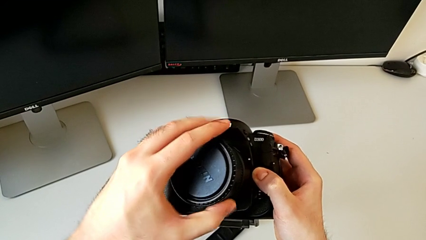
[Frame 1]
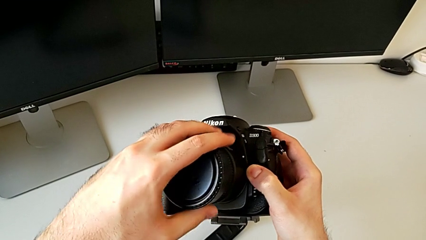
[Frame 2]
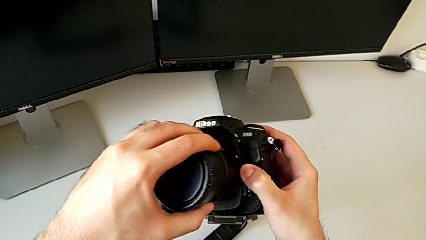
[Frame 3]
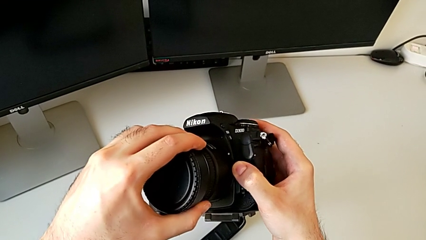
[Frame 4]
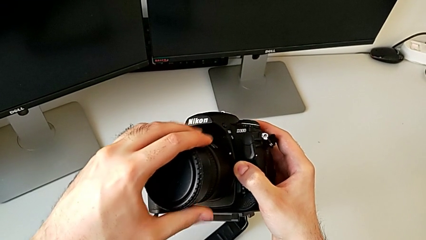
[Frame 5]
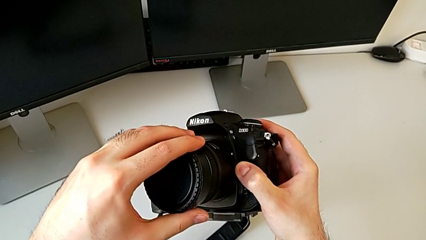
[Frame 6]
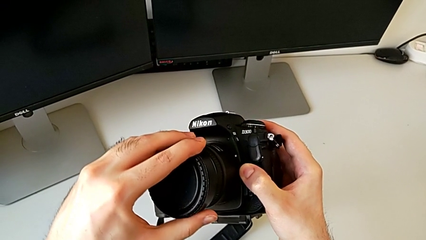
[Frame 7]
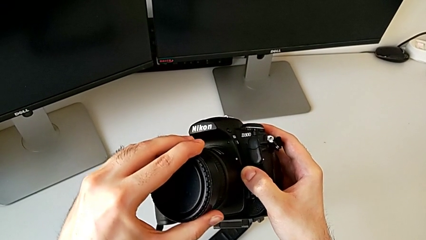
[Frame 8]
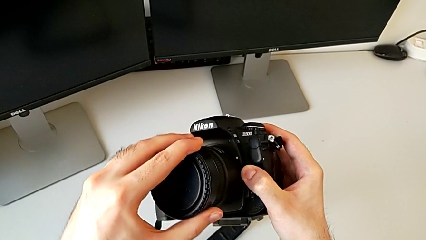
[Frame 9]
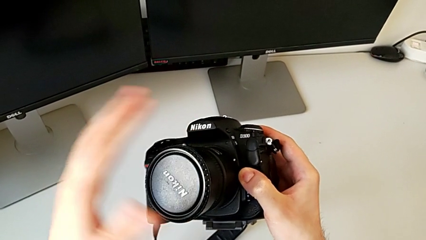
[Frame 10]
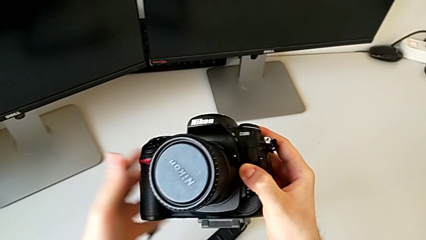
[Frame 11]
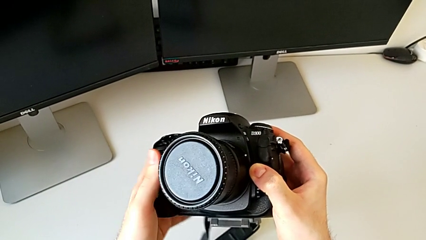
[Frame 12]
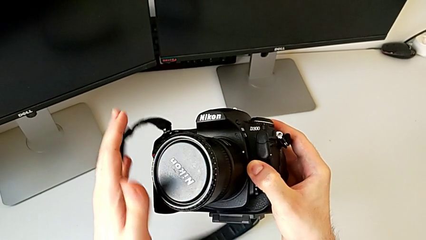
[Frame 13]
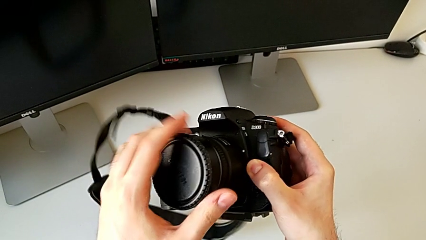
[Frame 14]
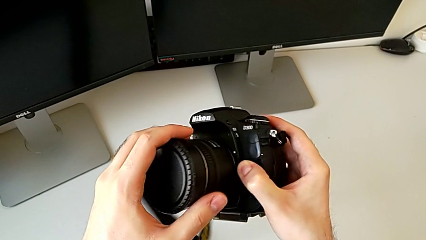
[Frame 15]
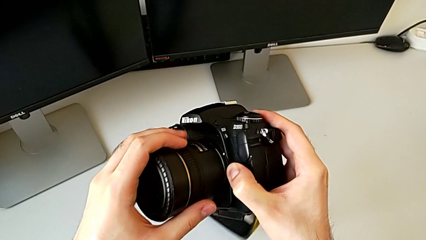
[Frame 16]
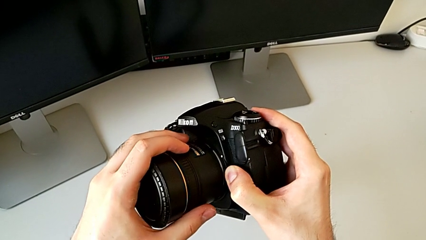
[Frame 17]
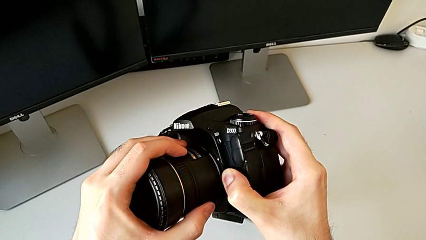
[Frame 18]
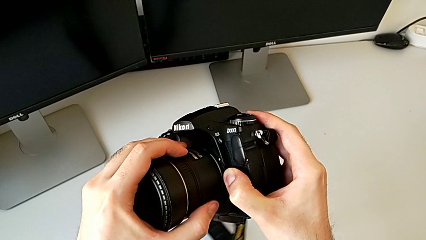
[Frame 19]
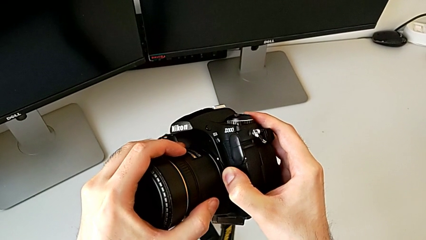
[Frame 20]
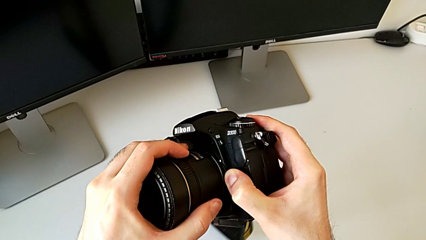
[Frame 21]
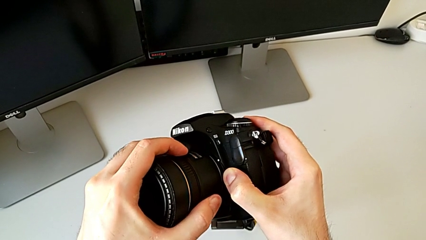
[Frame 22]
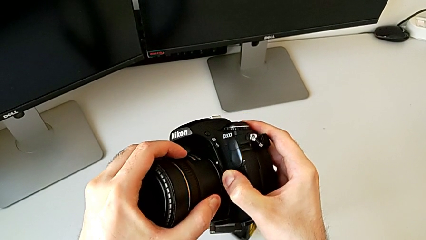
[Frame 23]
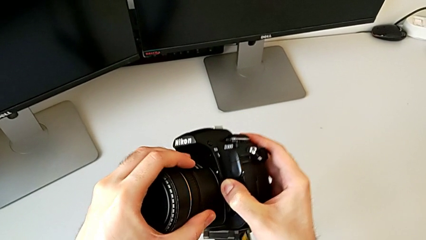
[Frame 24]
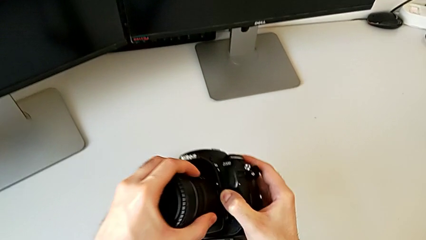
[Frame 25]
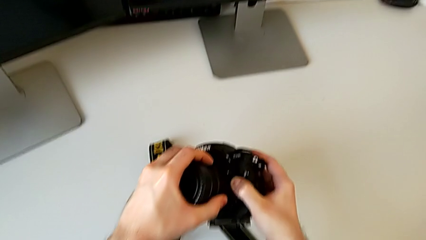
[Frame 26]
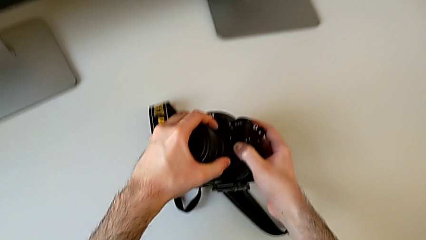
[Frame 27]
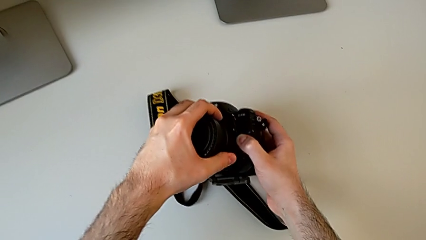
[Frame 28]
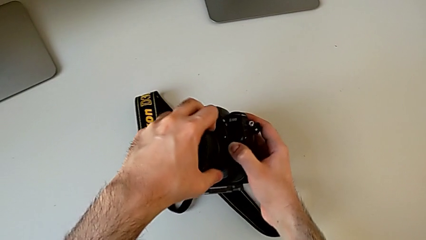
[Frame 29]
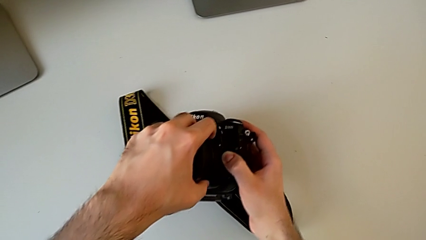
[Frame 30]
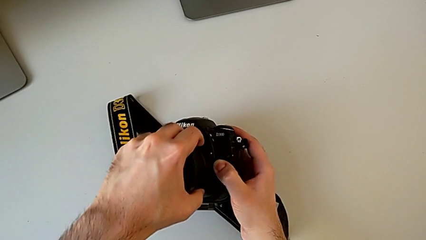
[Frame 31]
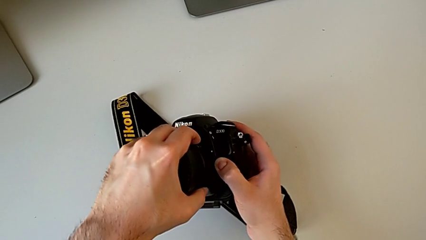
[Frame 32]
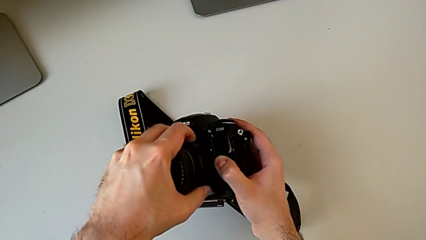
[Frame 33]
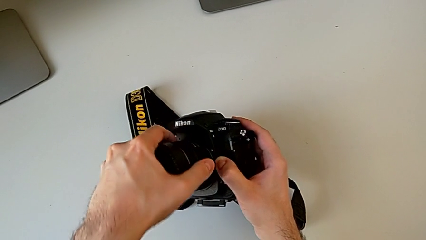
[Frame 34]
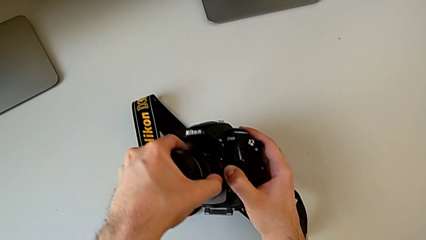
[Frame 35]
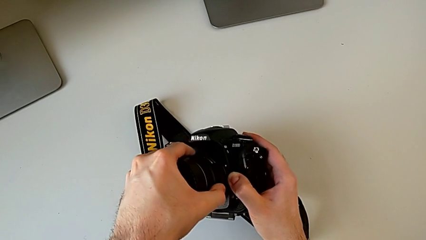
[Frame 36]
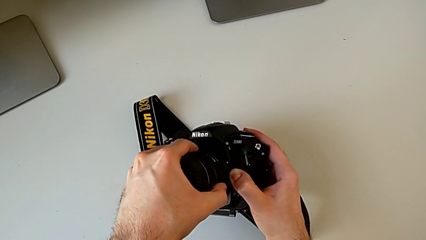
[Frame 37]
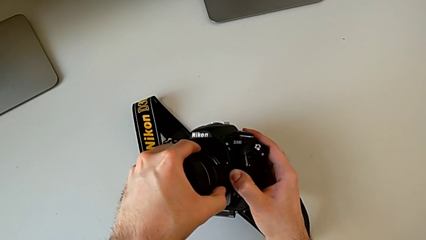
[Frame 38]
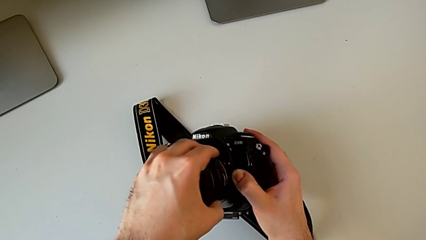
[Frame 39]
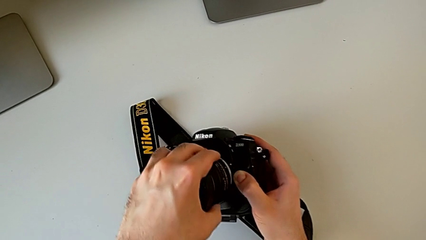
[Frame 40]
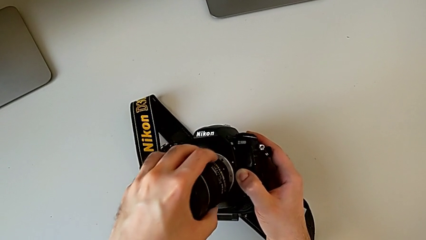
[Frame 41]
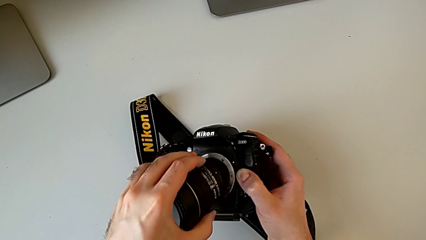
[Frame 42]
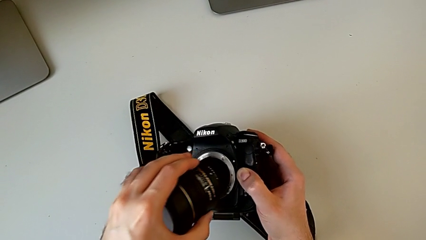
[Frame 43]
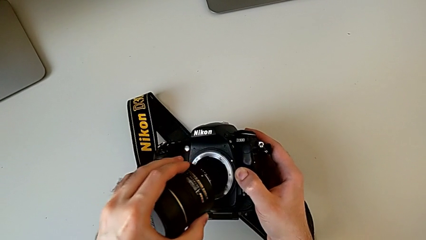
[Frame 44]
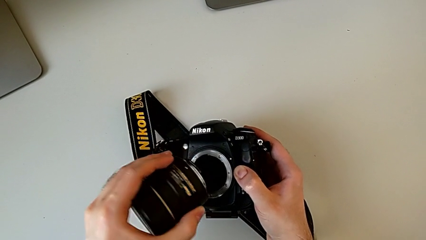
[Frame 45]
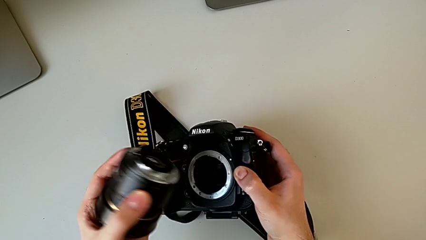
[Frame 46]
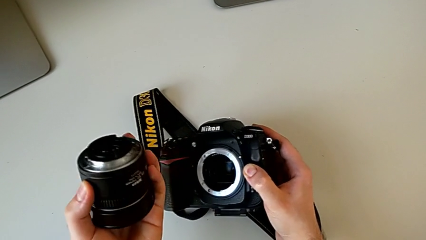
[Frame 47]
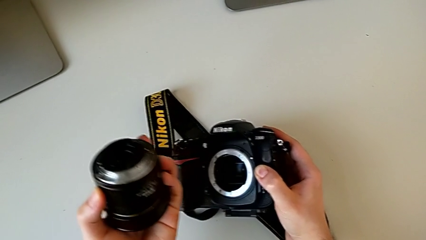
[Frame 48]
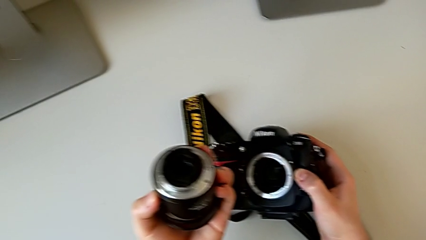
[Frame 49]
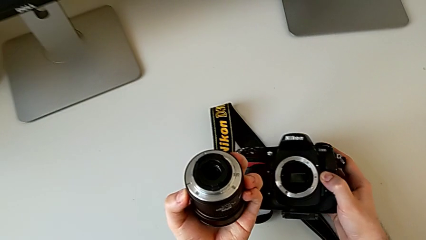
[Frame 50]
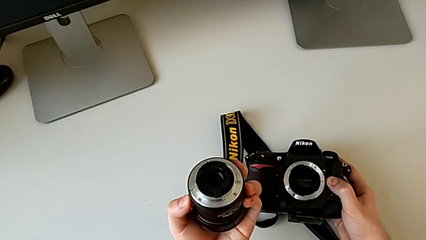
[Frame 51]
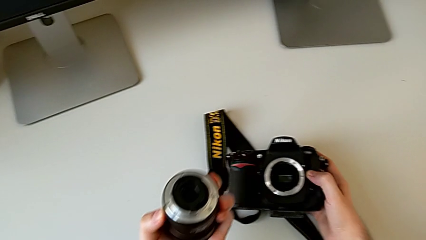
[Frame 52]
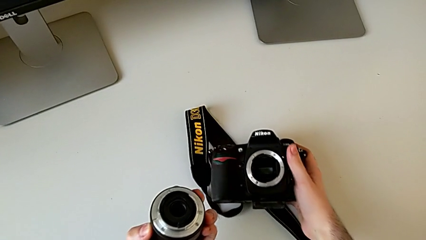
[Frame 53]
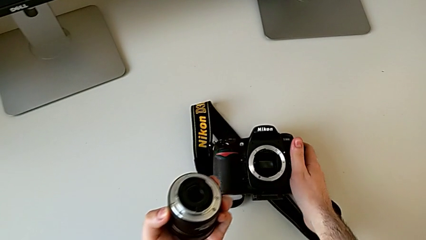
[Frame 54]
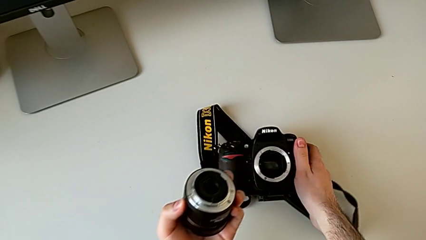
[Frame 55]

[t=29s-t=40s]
The camera wearer is detaching the lens. They rotate the lens, grab it, place the DSLR, press the release button with the right hand, withdraw the lens with the left hand and hold it.

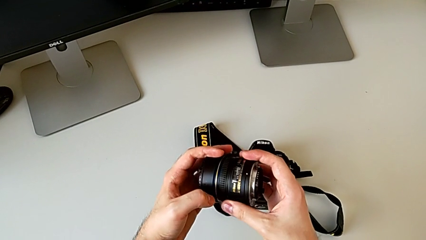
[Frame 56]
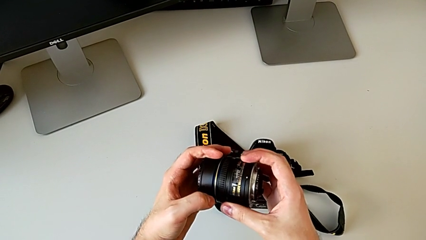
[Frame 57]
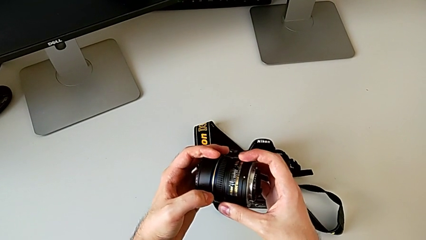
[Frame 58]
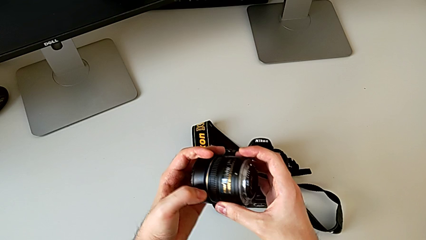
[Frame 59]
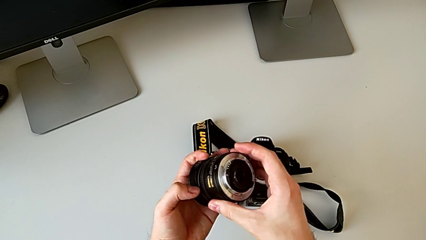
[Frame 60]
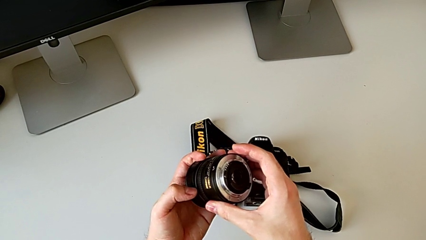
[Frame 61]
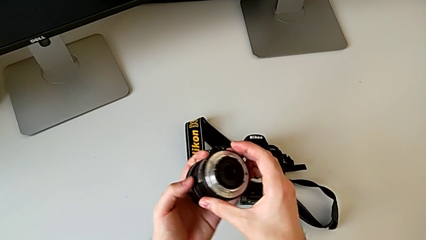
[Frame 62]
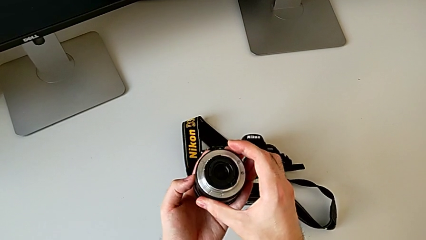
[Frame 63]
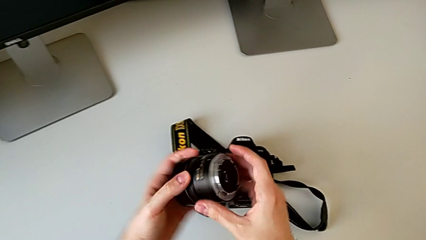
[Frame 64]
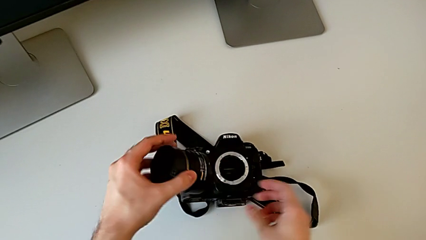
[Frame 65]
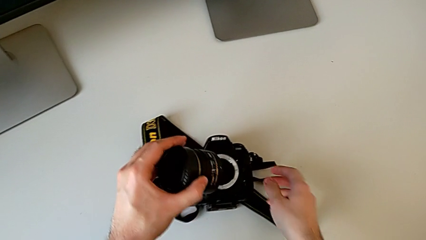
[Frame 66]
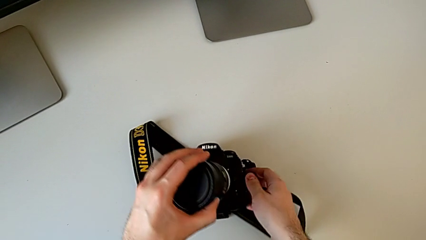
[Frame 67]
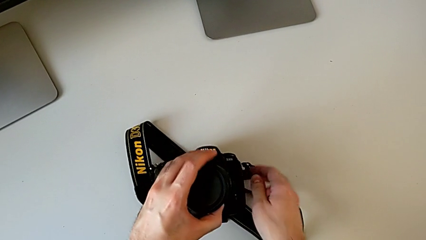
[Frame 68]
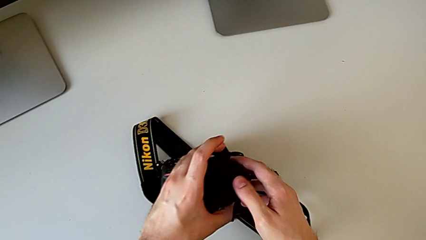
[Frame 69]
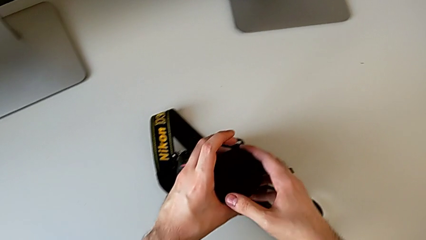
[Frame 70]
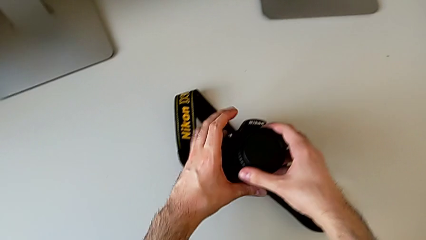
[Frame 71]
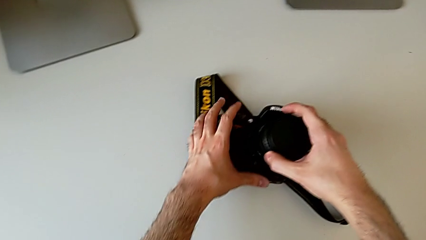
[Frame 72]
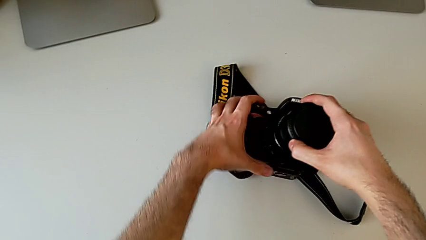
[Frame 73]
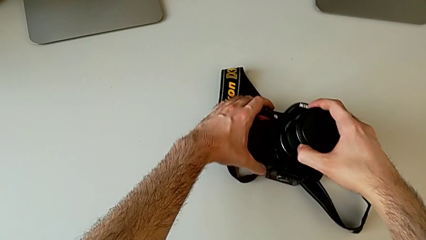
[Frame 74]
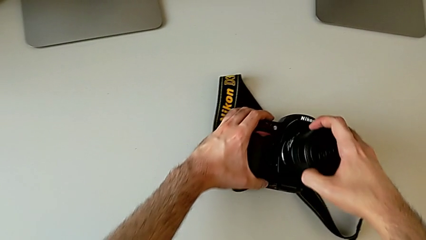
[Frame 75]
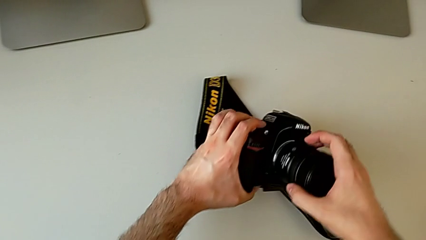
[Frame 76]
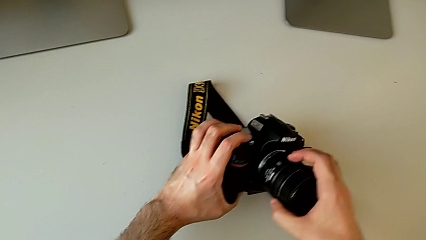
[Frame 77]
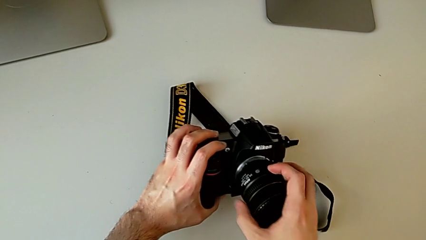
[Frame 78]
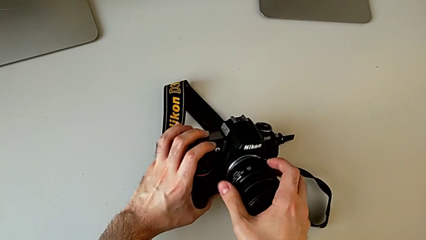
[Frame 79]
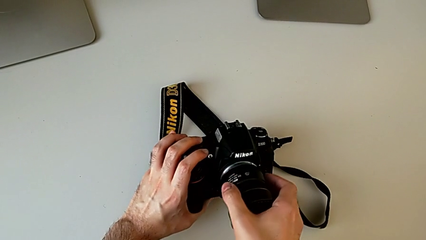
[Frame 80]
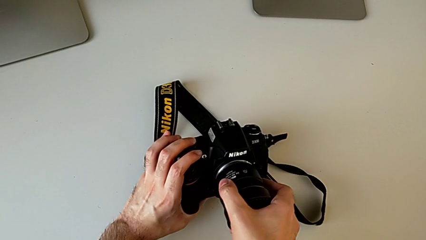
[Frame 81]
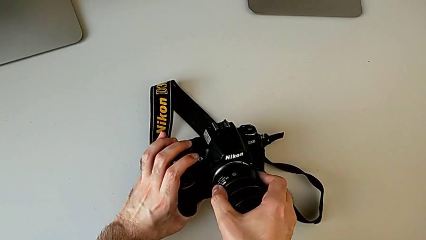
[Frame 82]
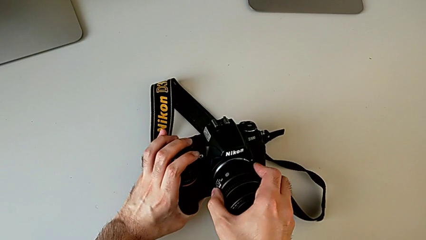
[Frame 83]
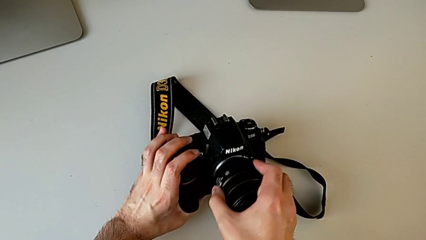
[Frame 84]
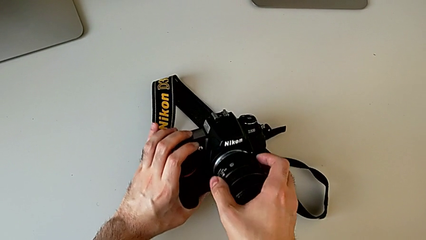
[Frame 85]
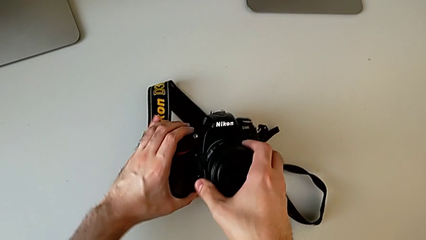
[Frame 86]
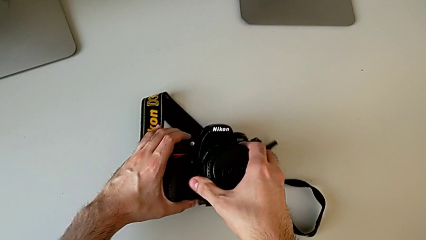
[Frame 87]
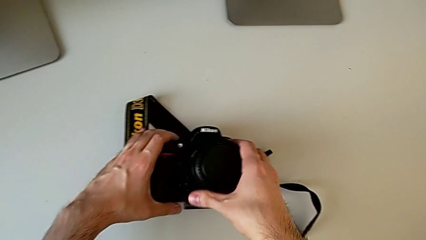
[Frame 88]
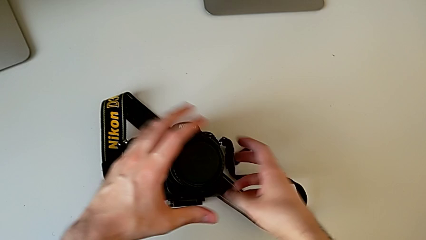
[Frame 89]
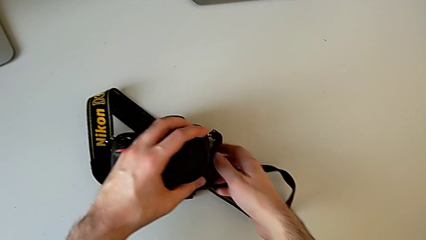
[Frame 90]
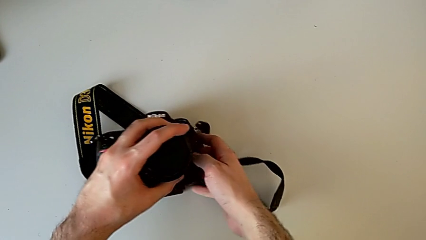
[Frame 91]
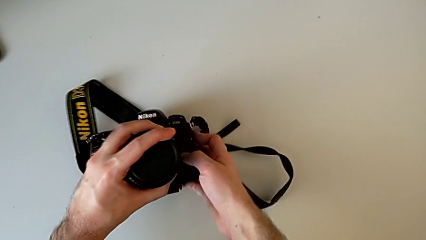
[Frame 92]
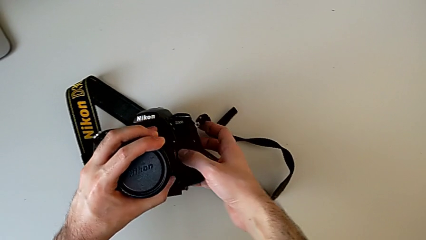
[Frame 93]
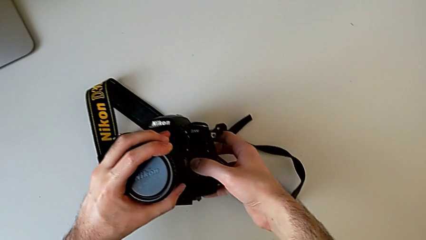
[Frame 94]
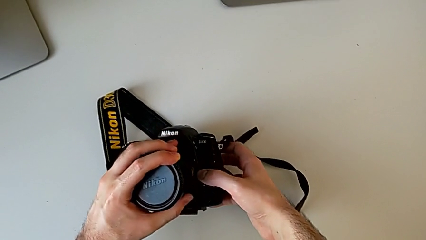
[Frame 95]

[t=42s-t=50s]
The camera wearer is attaching the lens. They hold the lens and begin to place it.
